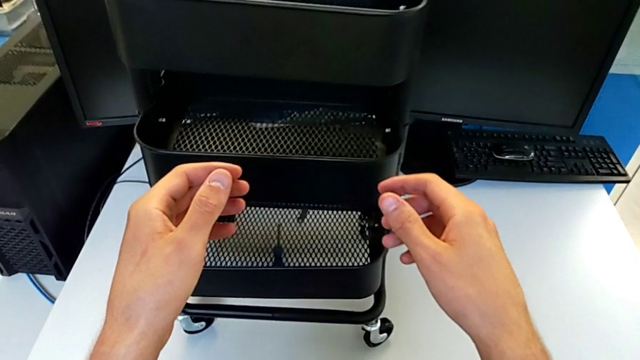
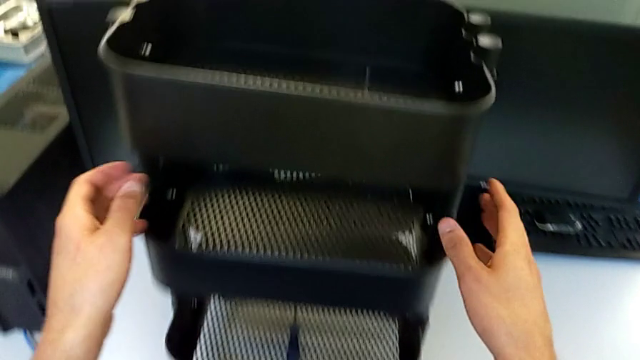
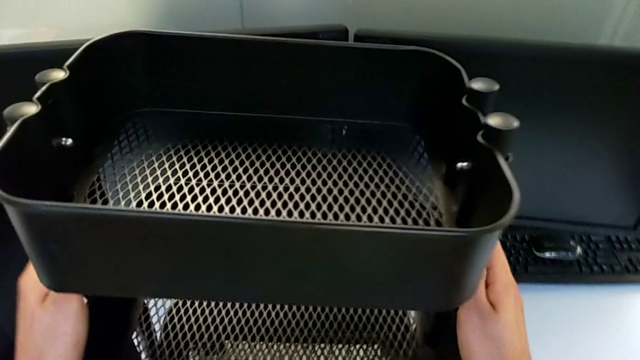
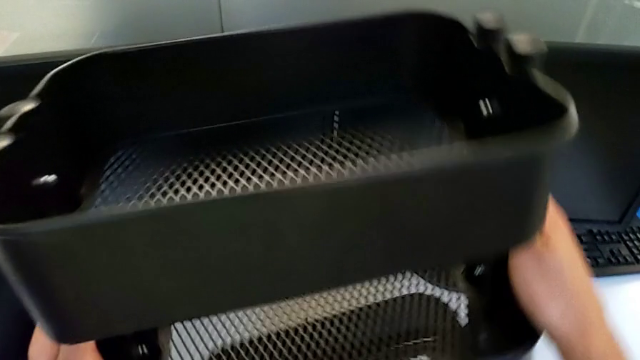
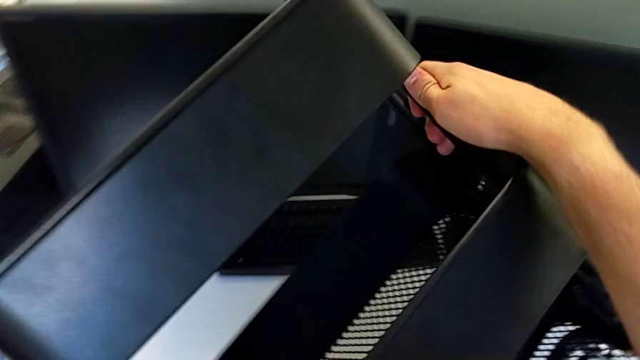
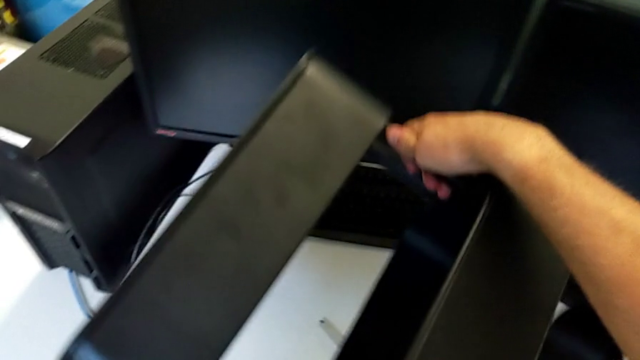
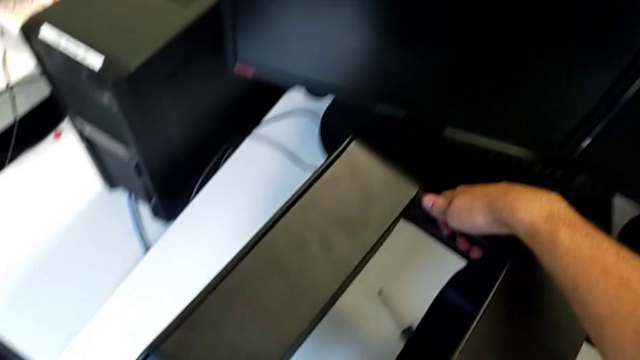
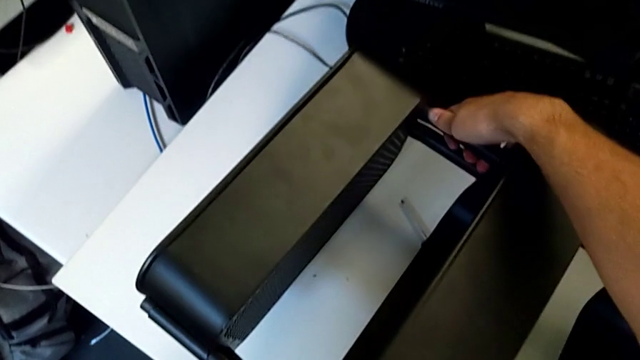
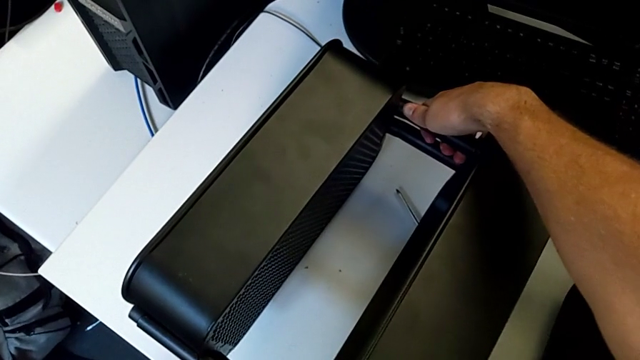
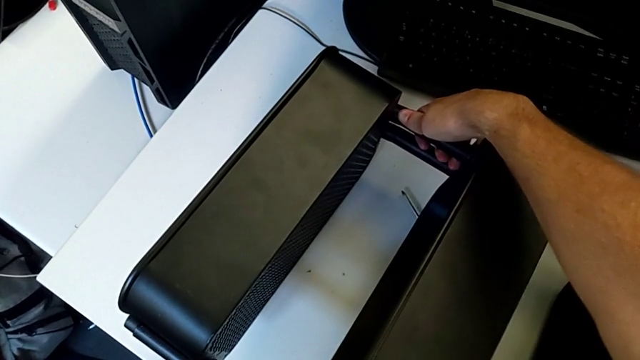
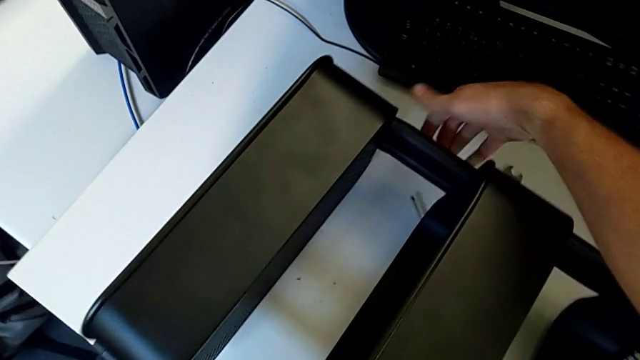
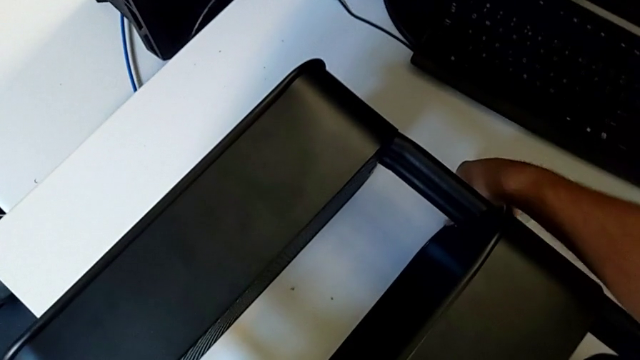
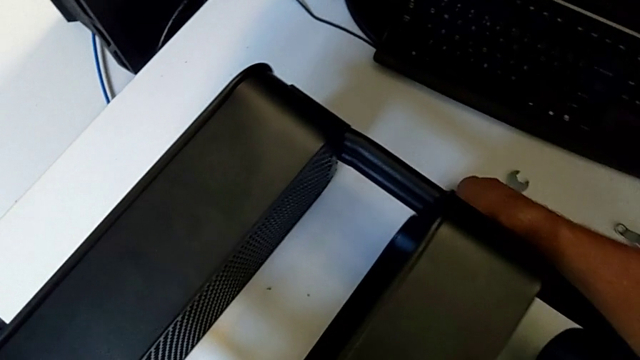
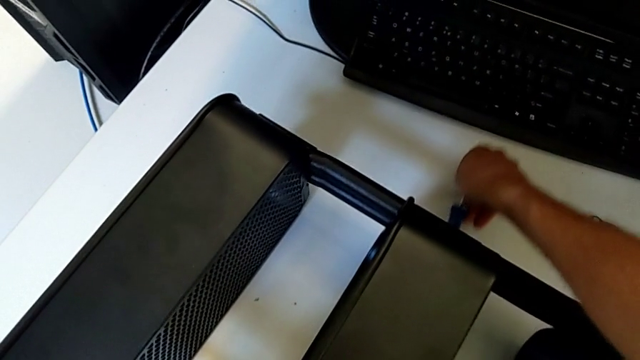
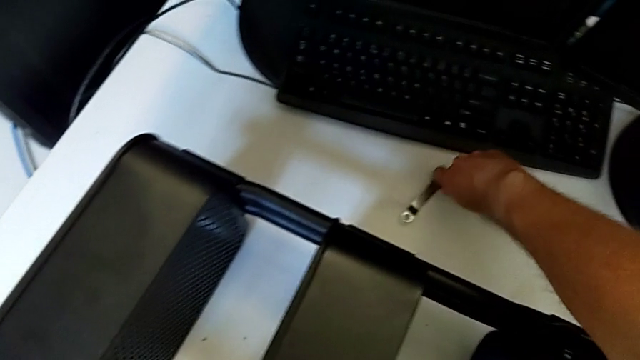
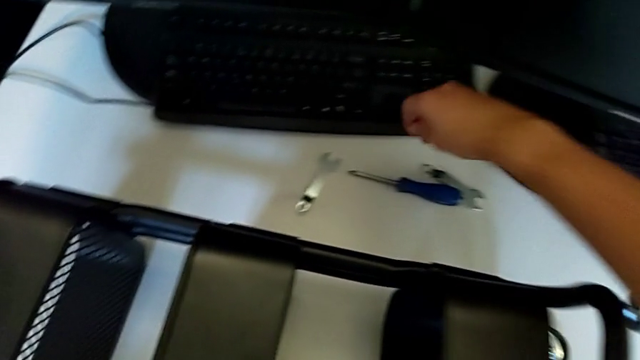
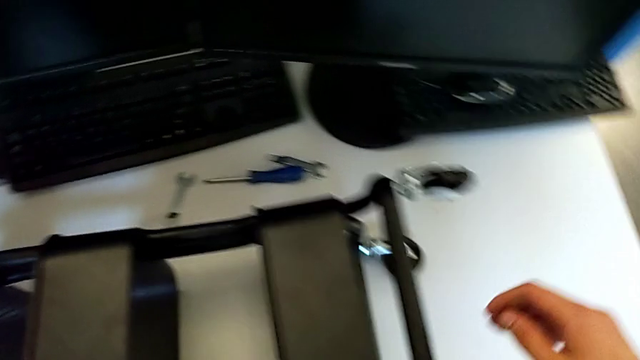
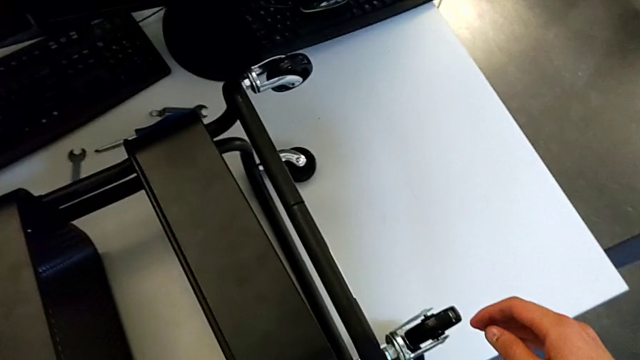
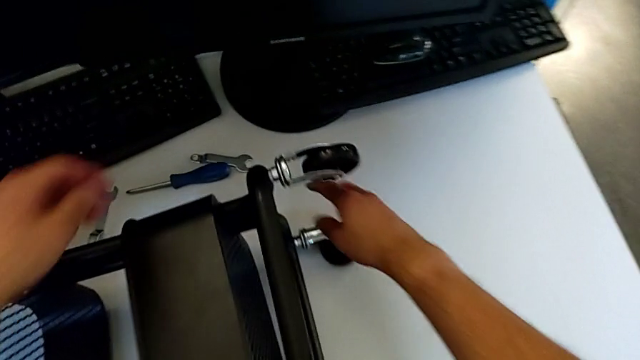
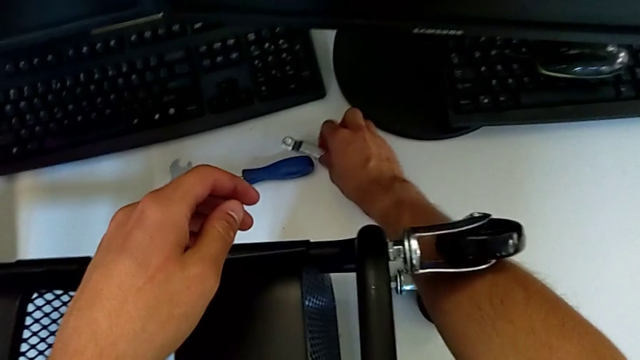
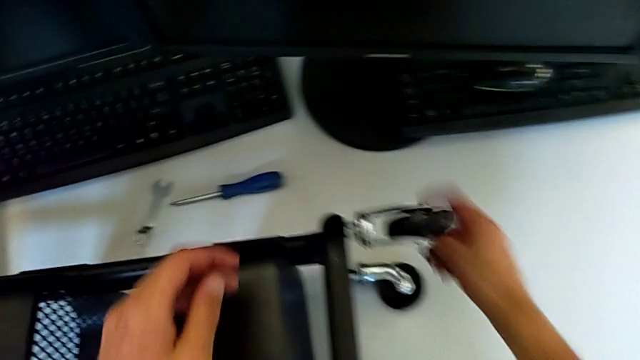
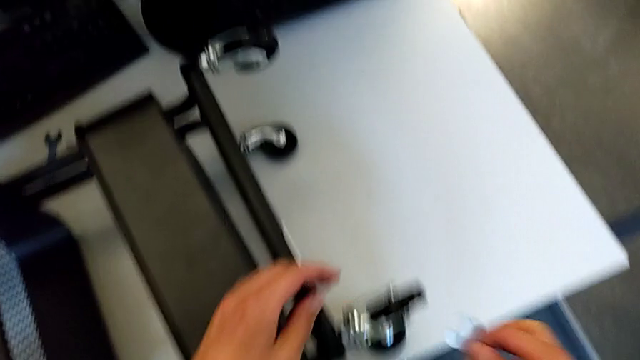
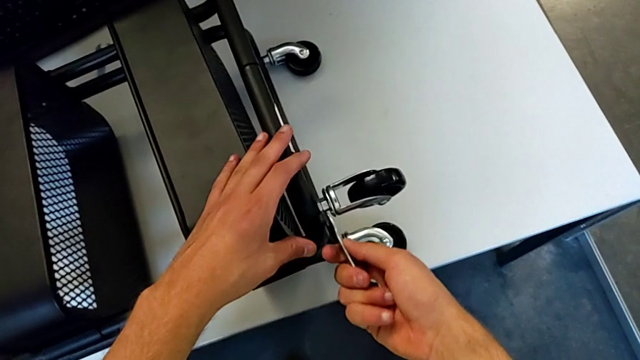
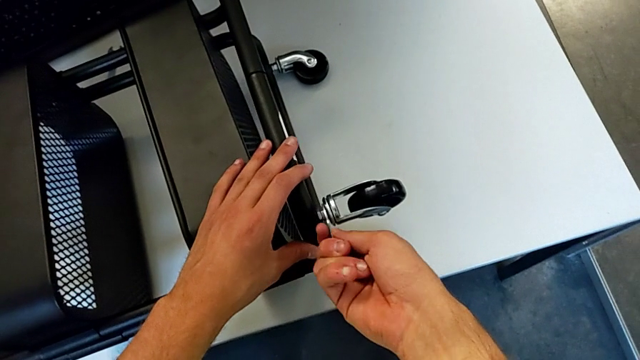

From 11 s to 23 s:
The camera wearer is disassembling the first wheel from the base frame. They rotate the utility cart, grab the screwdriver, place it, grab the hexagonal wrench and insert it.

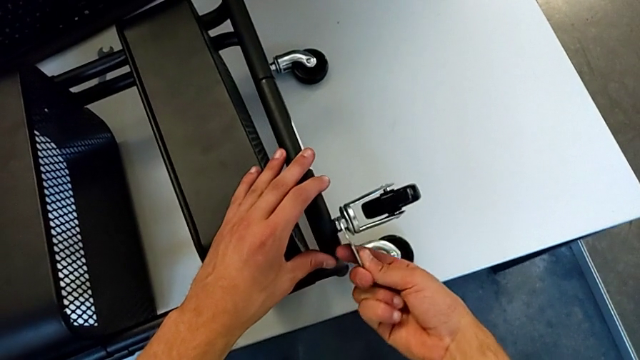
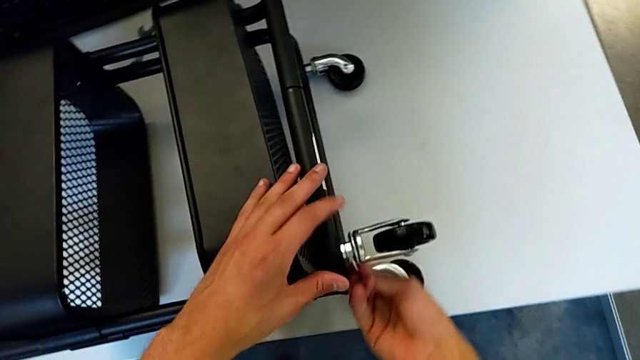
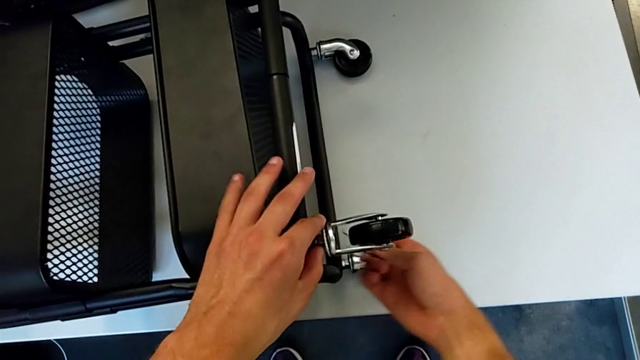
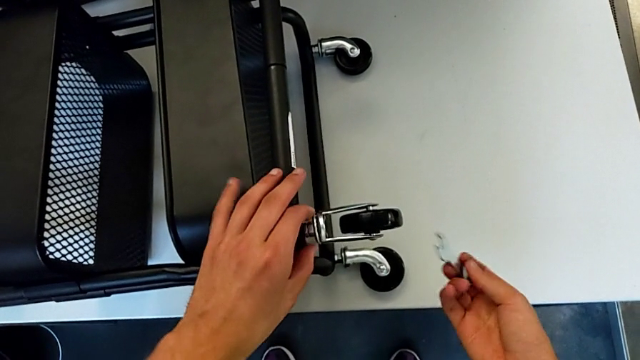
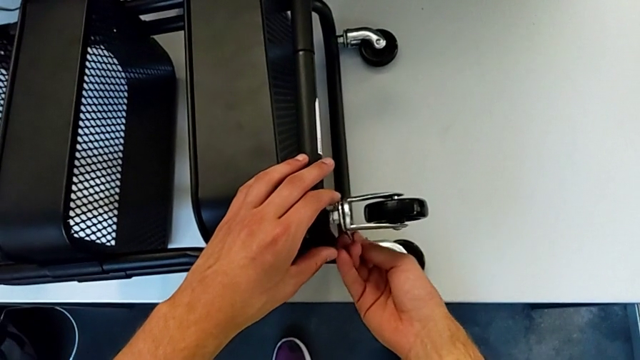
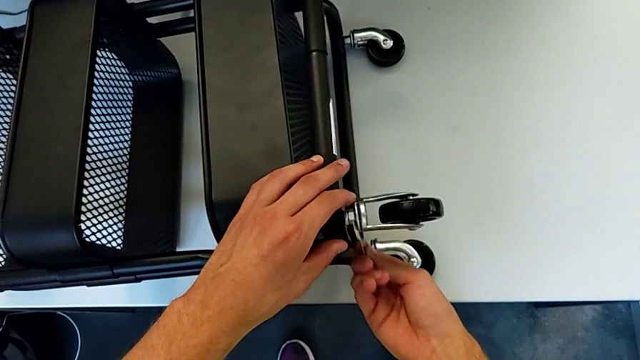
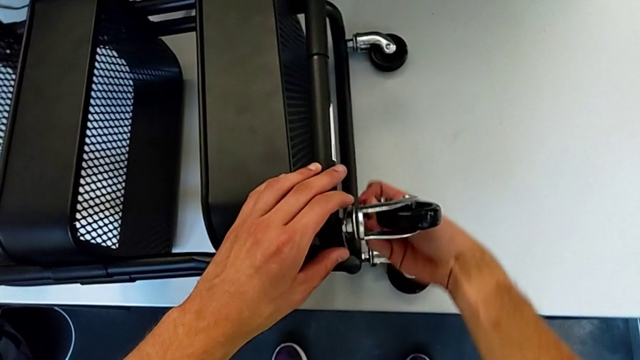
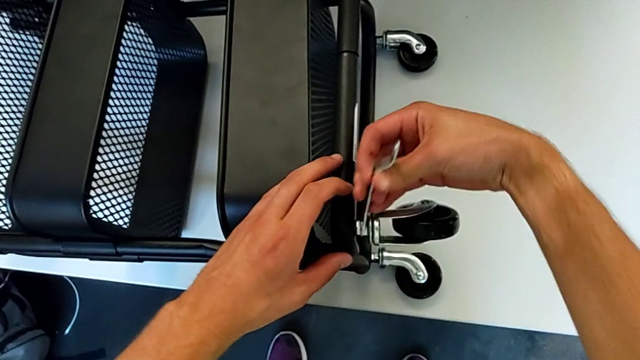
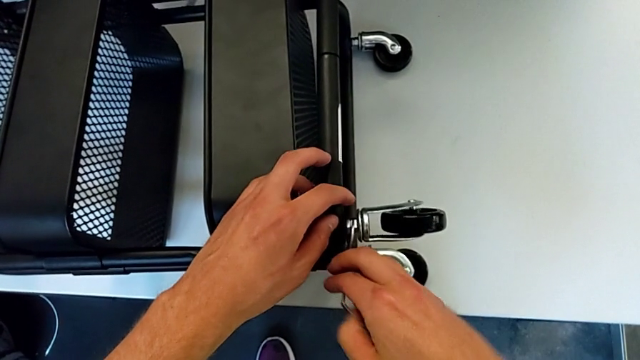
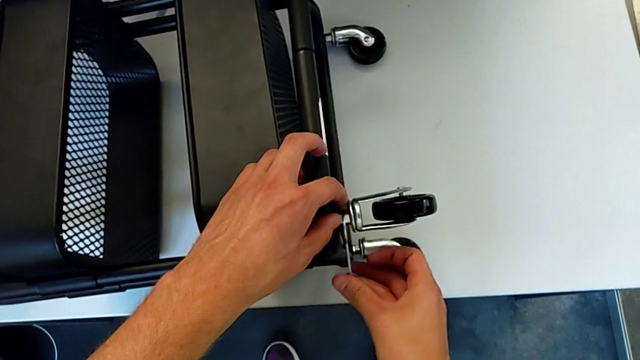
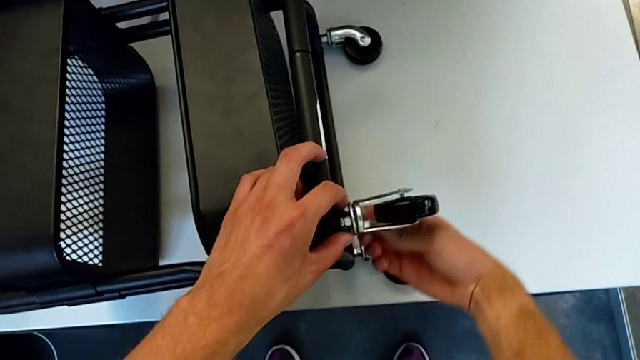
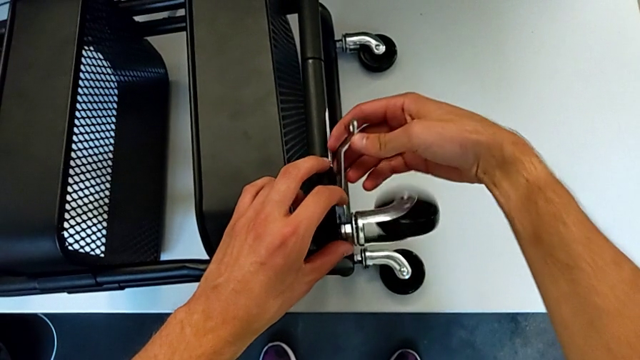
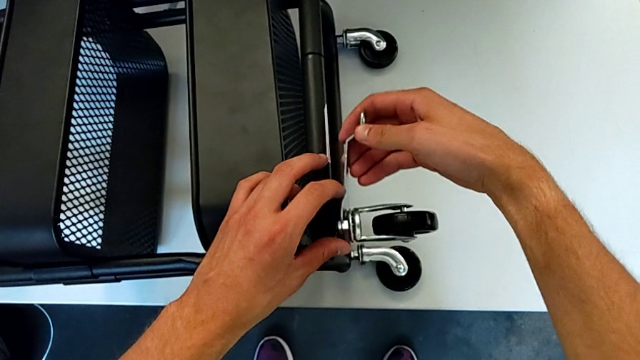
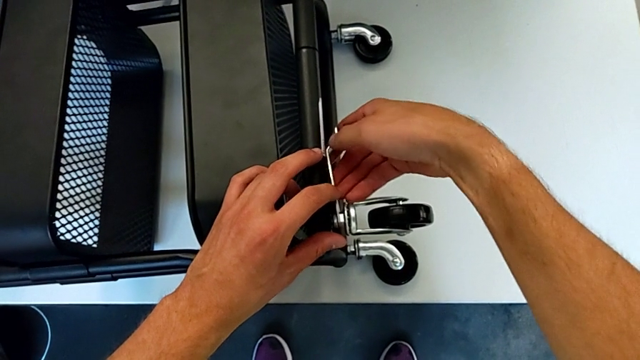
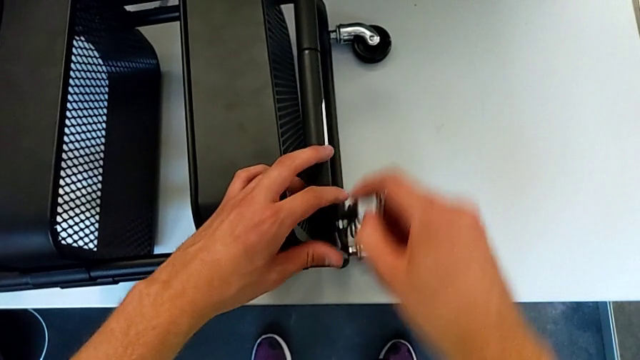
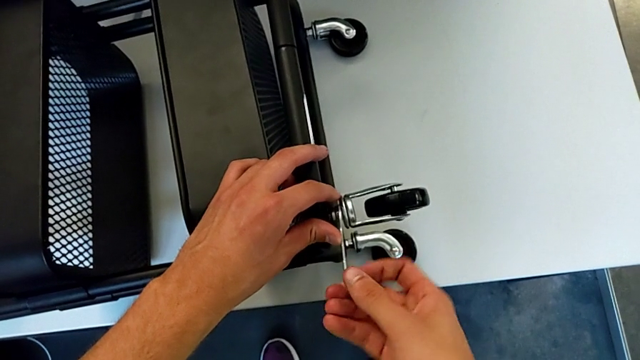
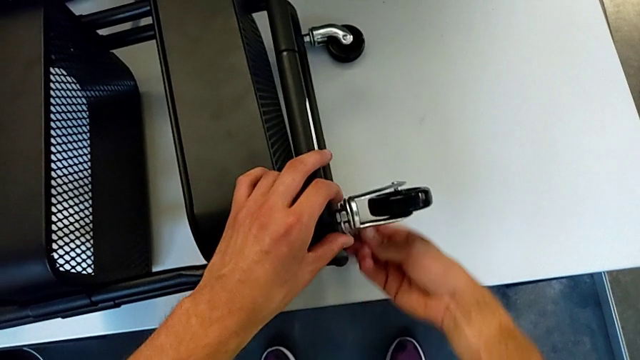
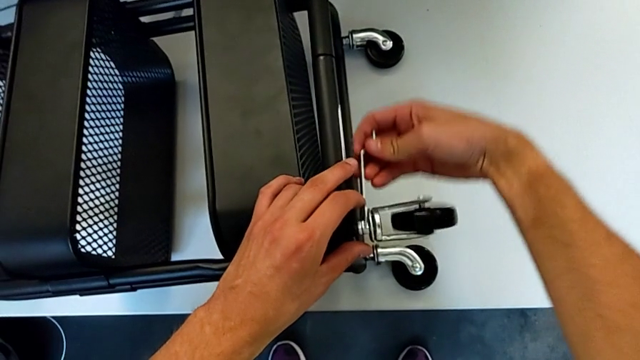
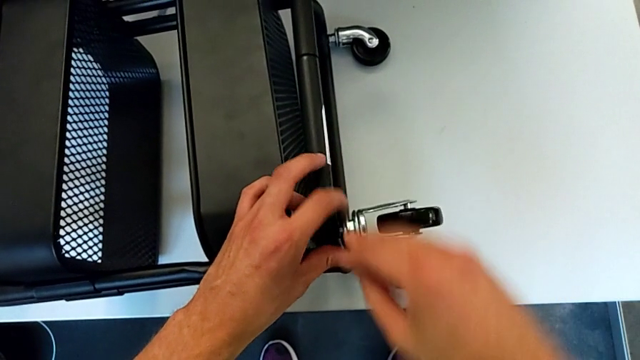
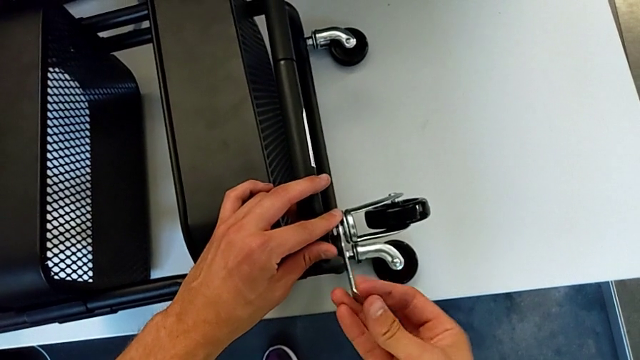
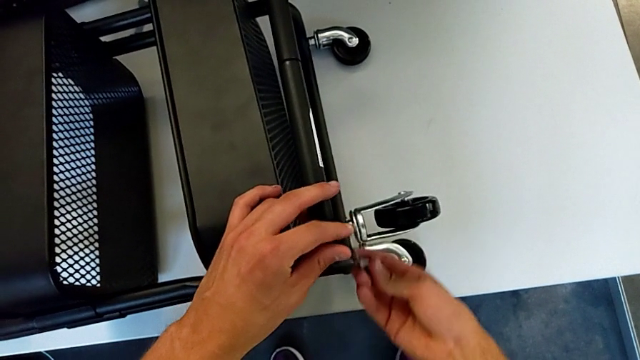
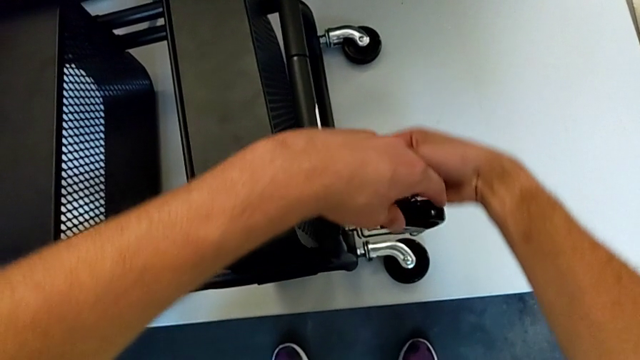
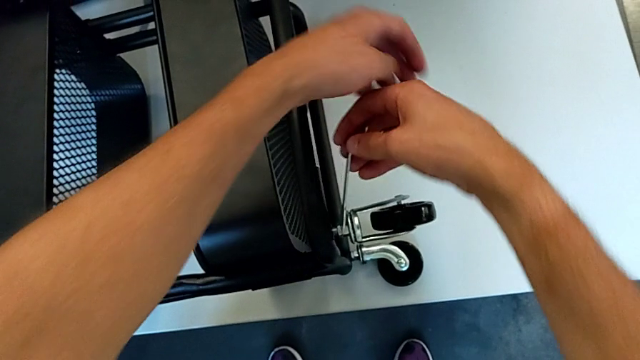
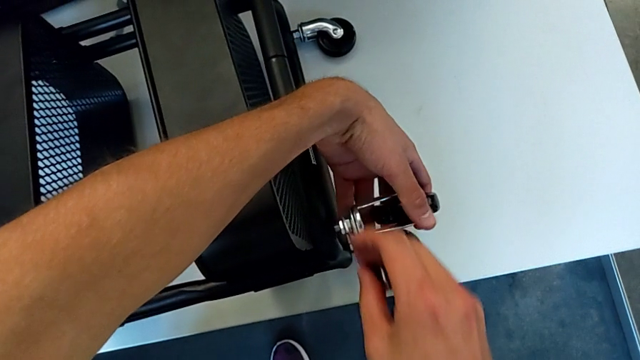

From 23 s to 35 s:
The camera wearer is disassembling the first wheel from the base frame. They unscrew the first wheel, withdraw the hexagonal wrench, insert it and begin to unscrew the first wheel.
